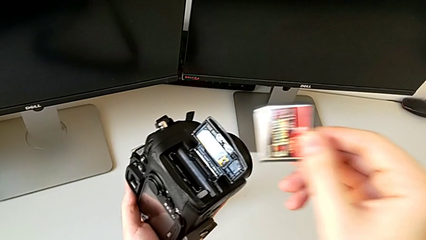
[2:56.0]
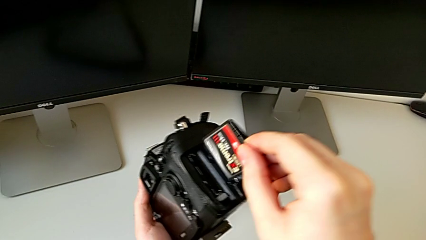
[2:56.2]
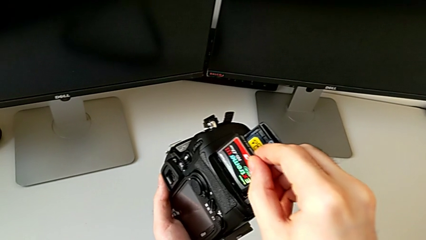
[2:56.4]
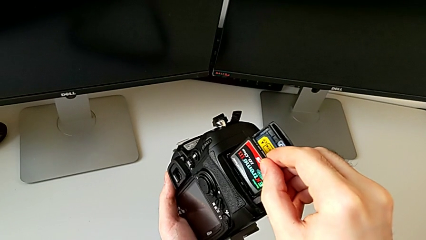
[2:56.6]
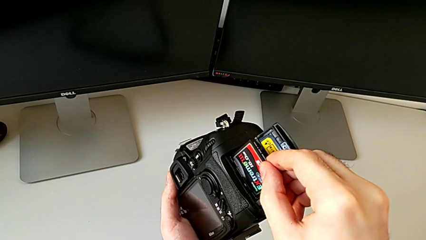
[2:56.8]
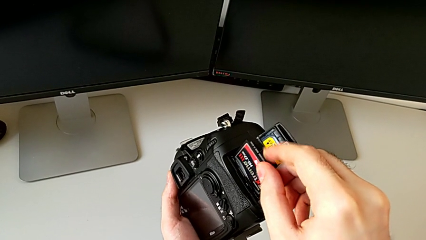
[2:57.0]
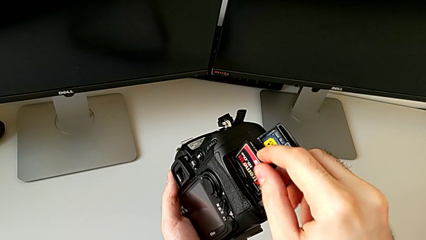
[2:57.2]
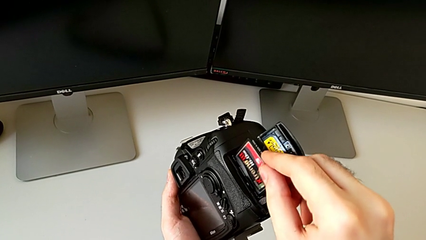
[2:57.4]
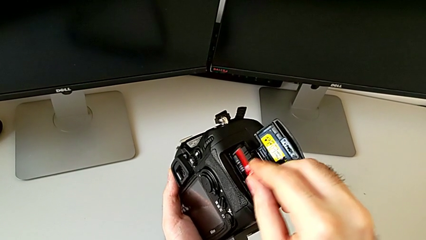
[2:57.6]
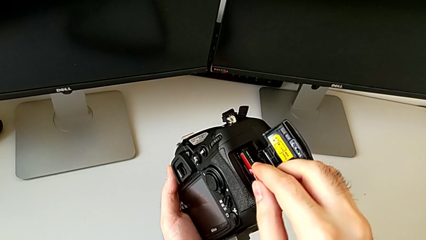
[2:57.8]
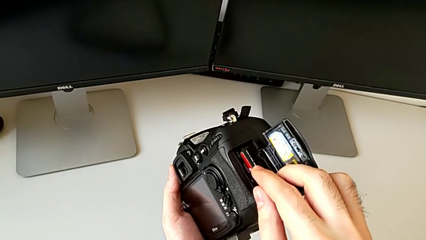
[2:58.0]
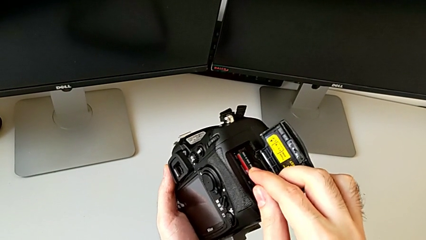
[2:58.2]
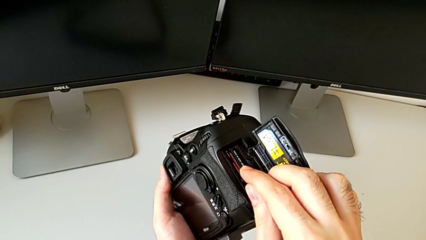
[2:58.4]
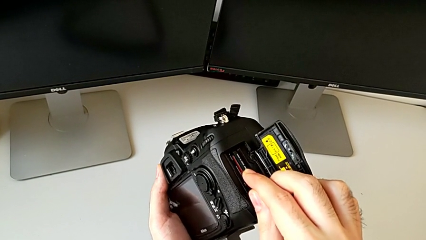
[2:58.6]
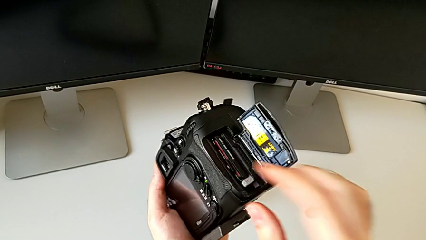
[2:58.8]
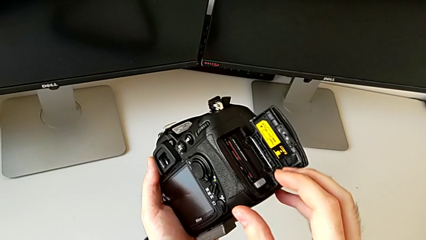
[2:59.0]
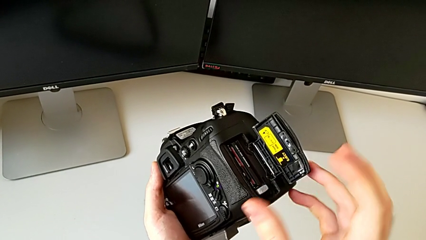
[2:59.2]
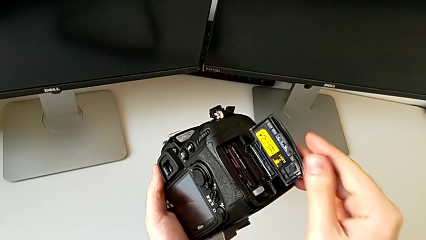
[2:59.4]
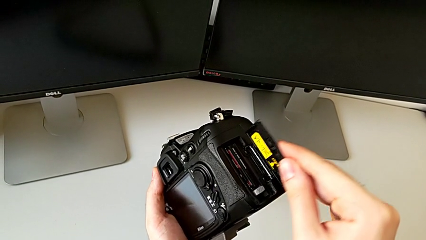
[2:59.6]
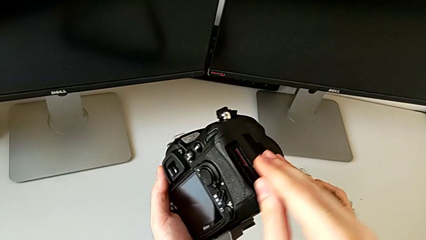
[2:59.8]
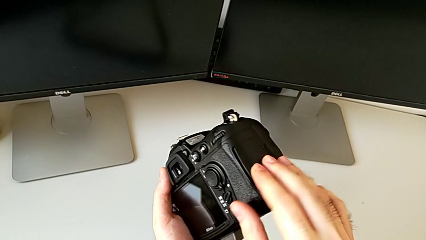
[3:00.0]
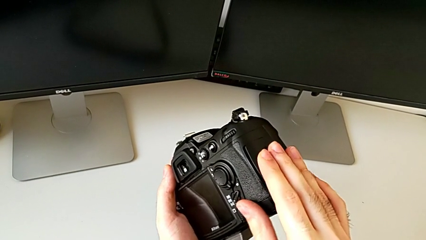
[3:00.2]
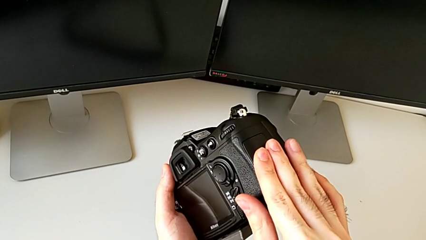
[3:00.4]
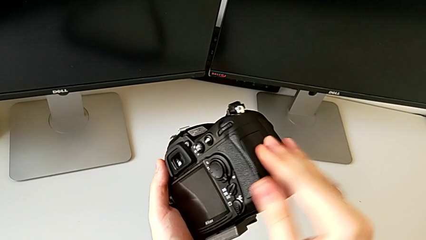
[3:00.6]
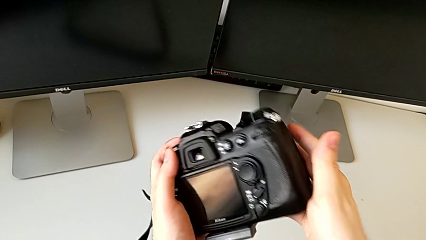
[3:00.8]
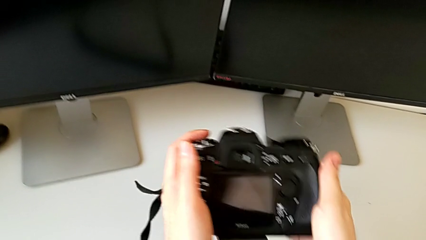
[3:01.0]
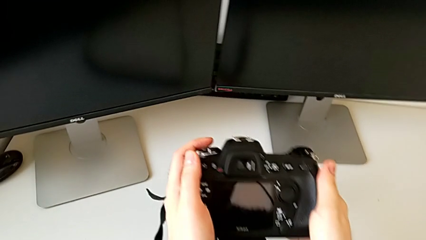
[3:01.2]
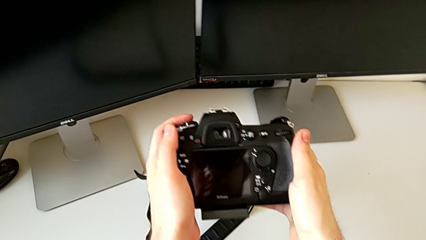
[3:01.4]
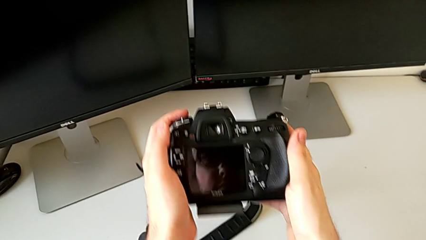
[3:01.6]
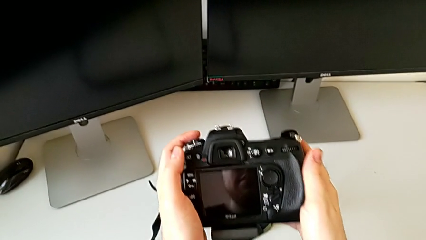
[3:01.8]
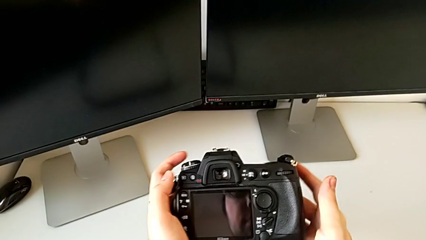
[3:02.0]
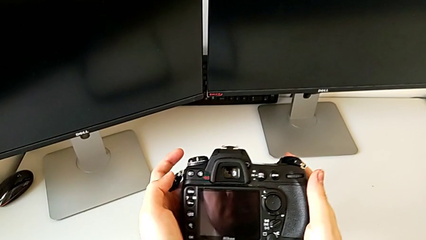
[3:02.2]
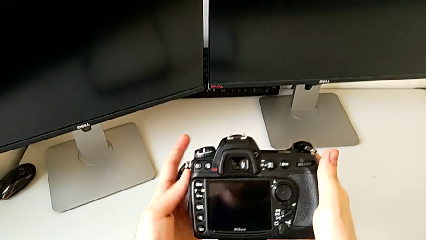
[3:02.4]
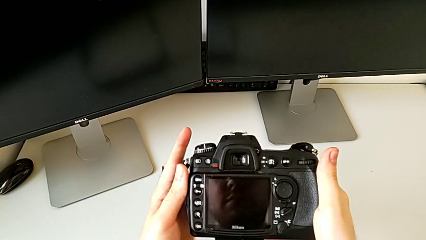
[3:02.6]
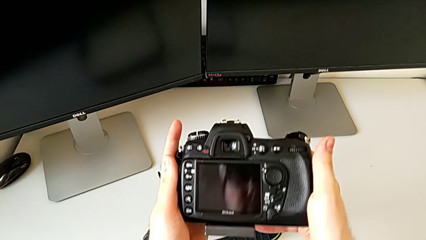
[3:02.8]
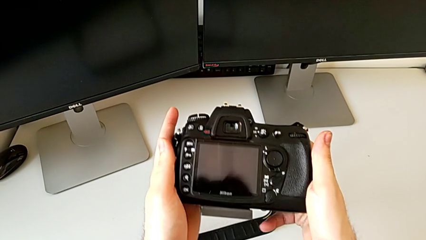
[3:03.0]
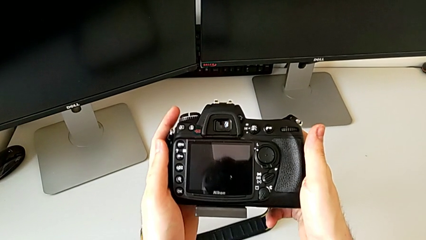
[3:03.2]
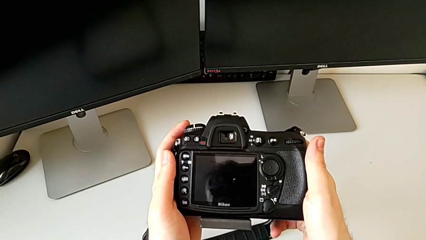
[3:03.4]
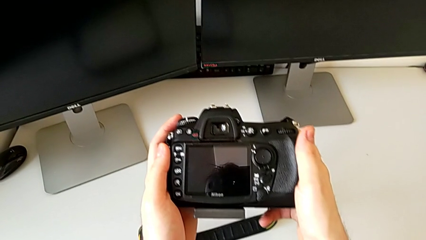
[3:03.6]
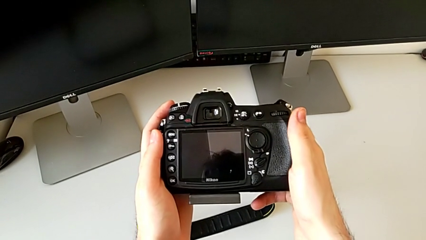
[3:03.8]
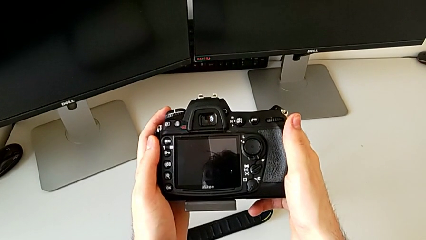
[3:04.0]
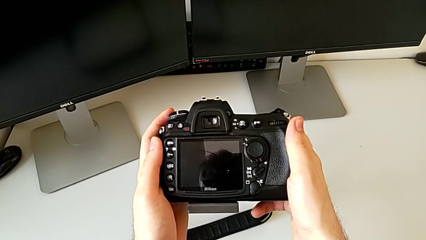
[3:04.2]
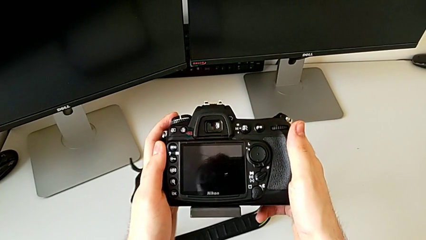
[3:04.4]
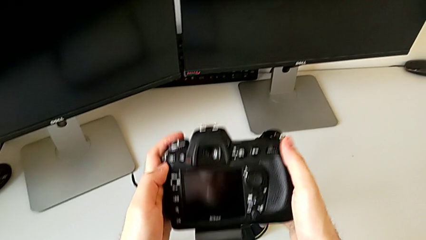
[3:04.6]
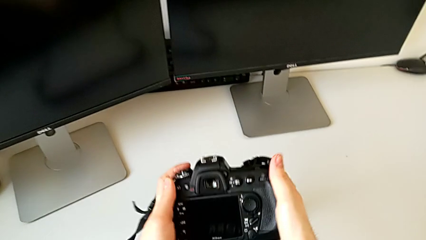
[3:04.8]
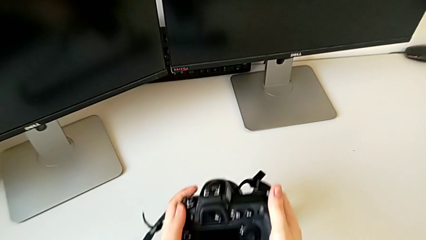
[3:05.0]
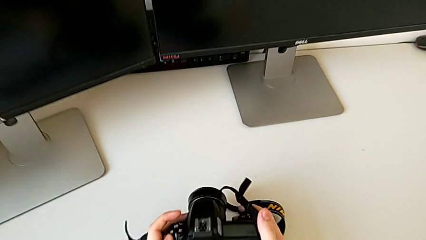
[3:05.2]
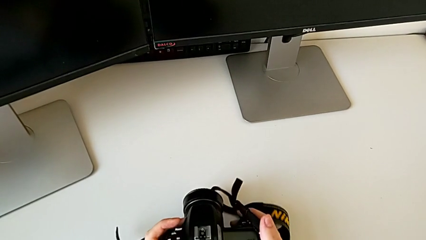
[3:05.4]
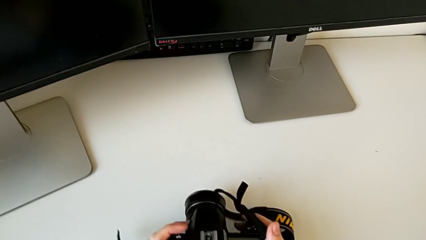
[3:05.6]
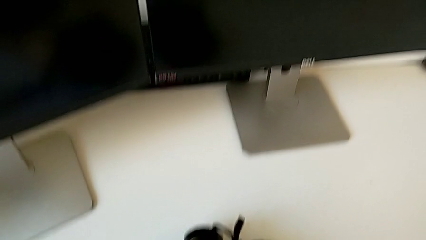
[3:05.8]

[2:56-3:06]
The camera wearer inserts an SD card. They insert the SD card, push it, close the battery door, hold the DSLR and place it.
